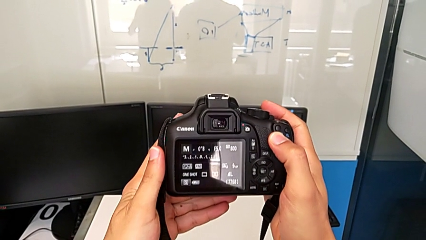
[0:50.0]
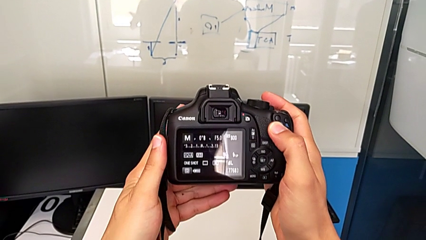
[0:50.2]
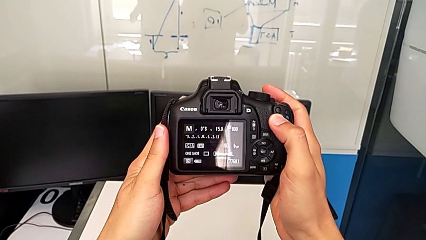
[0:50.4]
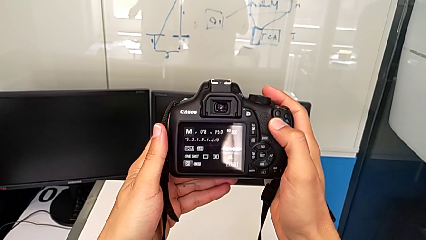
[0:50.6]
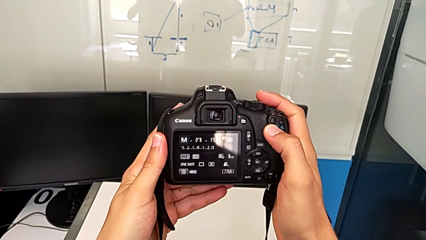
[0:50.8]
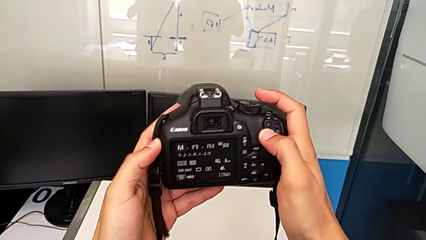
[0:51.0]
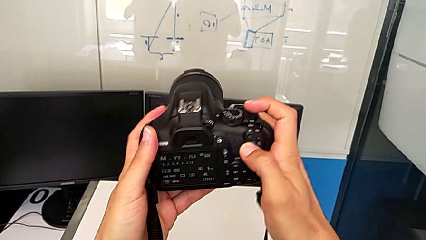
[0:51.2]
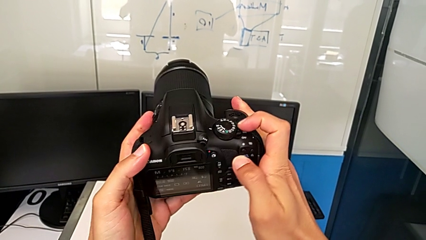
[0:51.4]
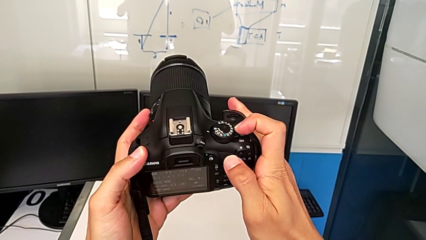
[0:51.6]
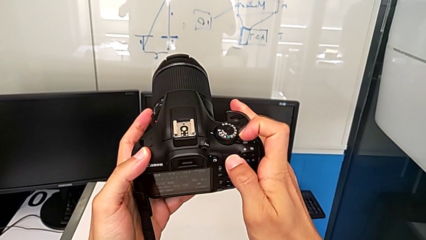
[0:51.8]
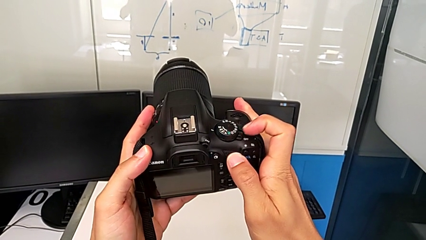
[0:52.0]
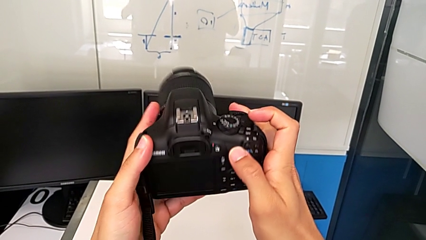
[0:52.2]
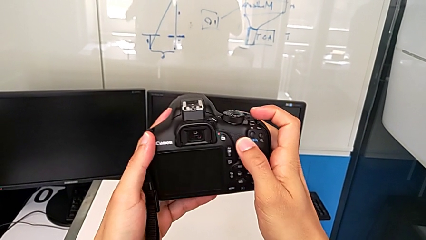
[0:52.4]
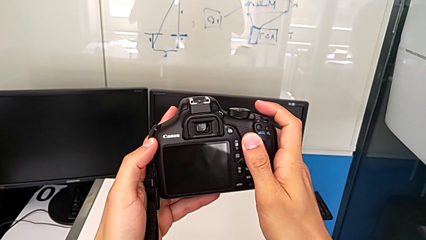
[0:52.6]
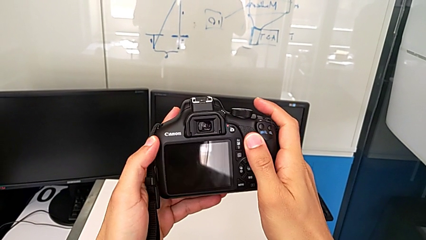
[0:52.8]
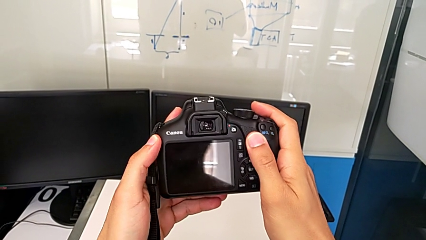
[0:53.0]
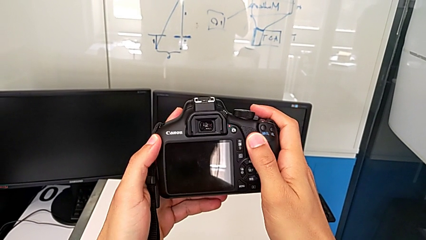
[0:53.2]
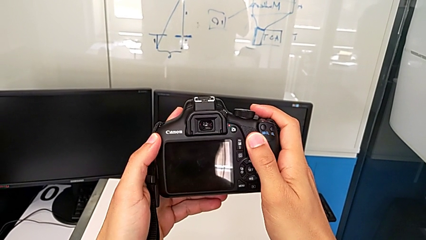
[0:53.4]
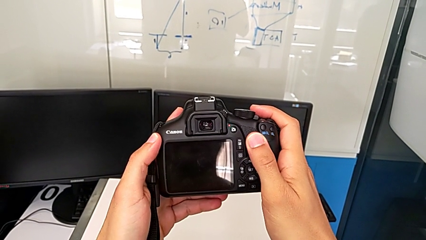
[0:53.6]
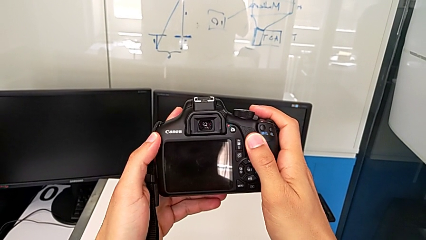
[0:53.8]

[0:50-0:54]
The camera wearer turns off the DSLR. They slide the power button.

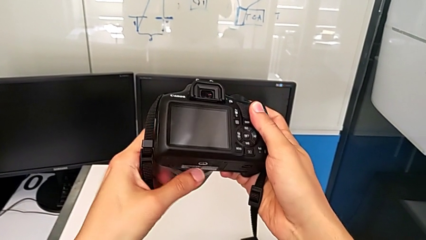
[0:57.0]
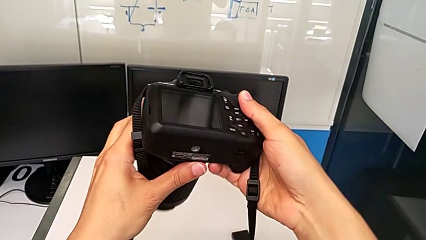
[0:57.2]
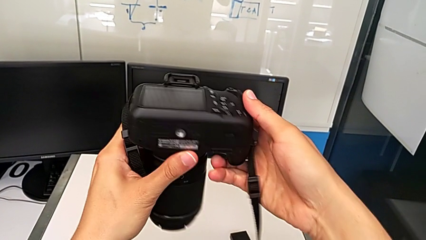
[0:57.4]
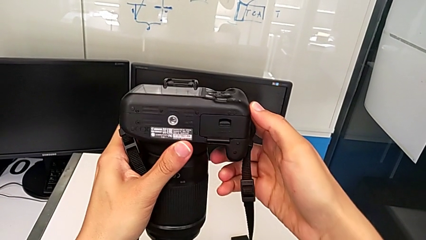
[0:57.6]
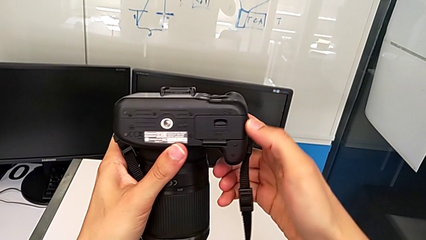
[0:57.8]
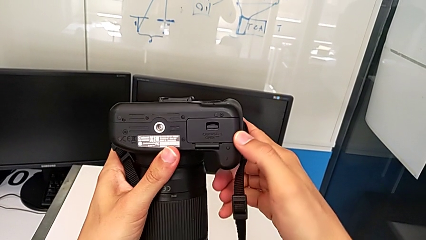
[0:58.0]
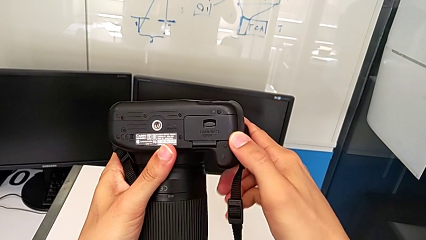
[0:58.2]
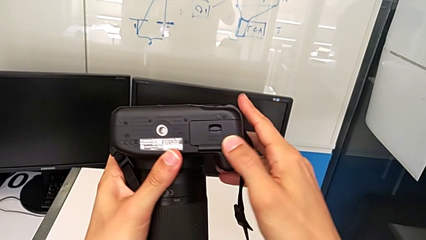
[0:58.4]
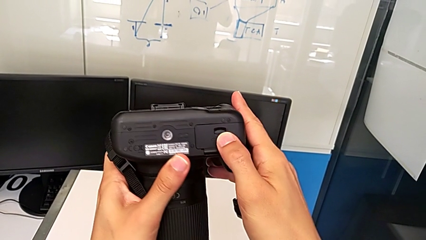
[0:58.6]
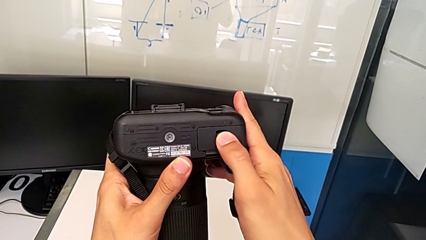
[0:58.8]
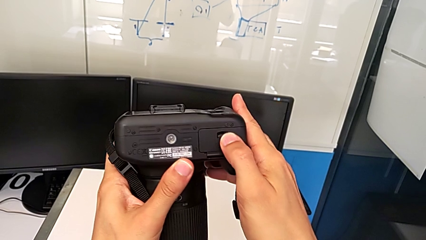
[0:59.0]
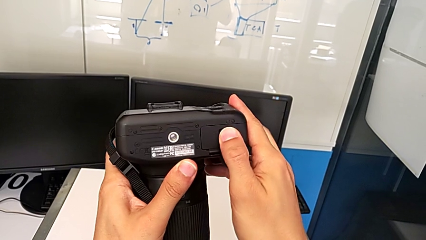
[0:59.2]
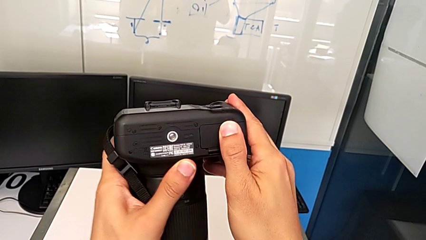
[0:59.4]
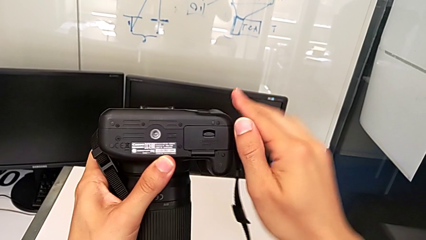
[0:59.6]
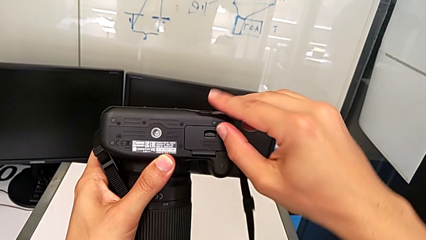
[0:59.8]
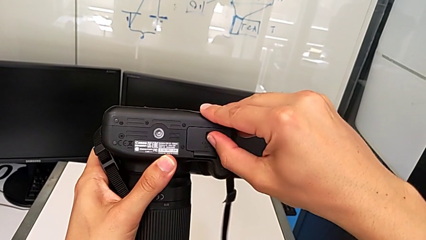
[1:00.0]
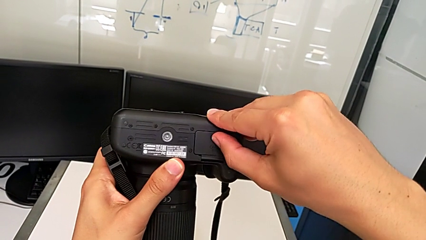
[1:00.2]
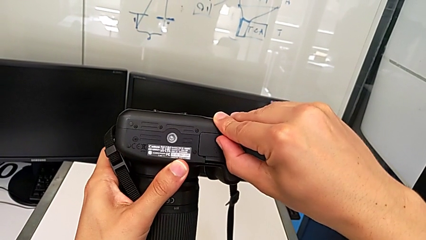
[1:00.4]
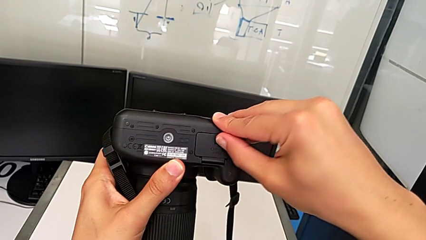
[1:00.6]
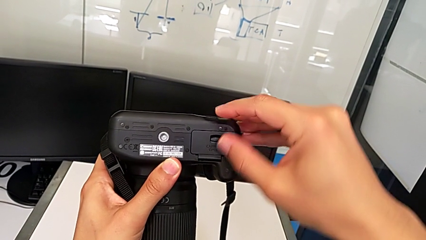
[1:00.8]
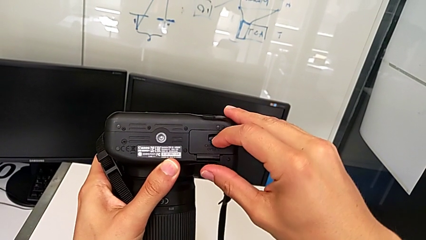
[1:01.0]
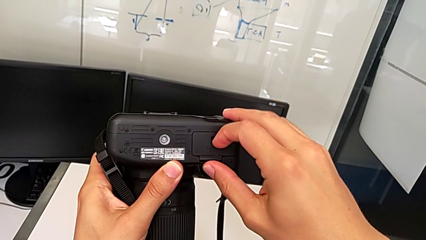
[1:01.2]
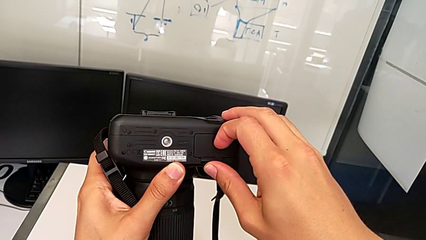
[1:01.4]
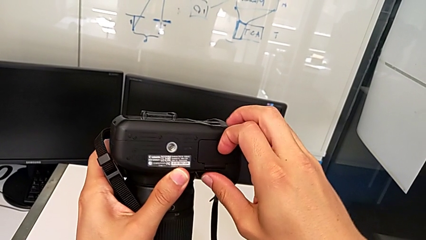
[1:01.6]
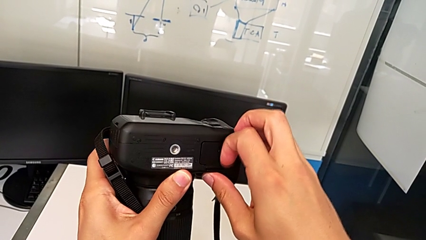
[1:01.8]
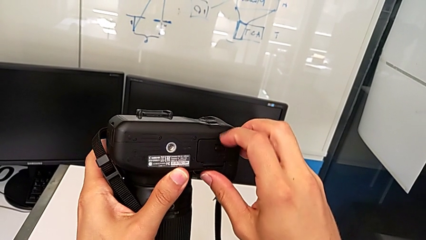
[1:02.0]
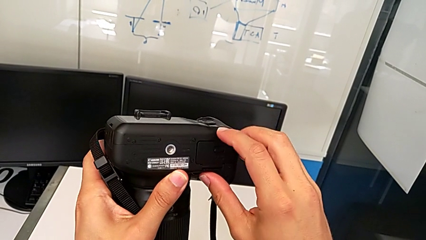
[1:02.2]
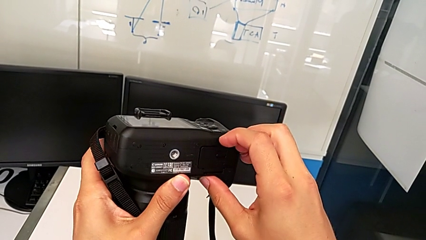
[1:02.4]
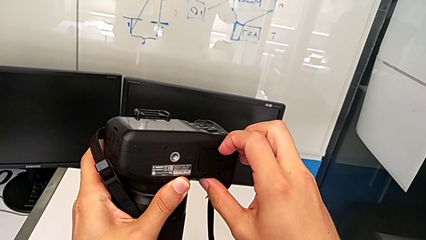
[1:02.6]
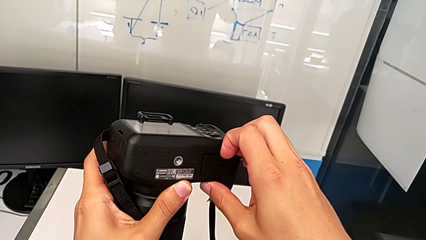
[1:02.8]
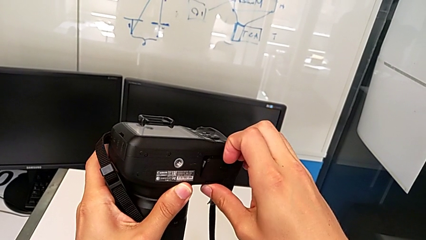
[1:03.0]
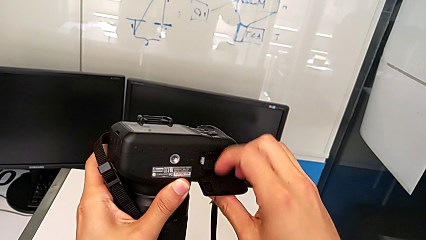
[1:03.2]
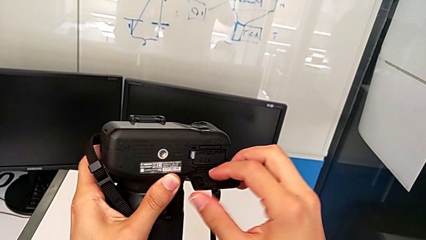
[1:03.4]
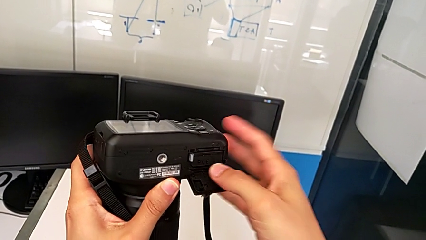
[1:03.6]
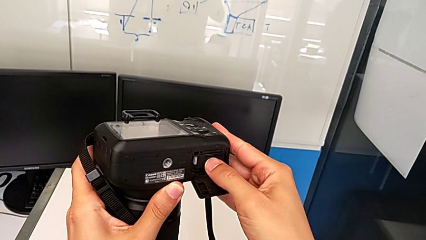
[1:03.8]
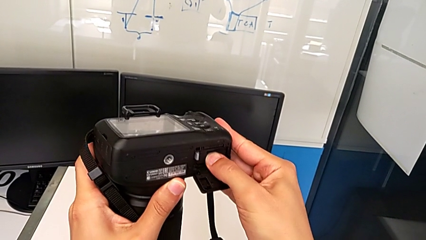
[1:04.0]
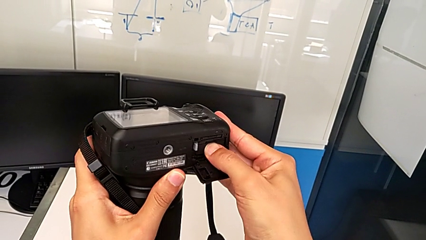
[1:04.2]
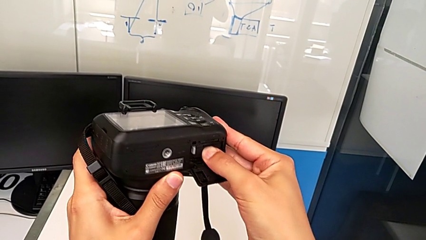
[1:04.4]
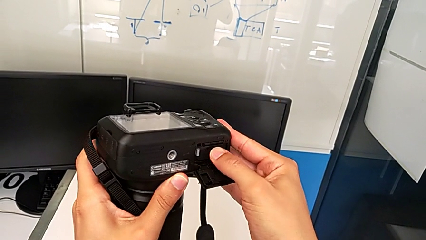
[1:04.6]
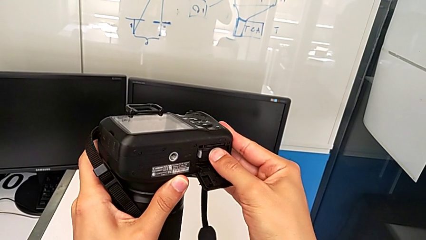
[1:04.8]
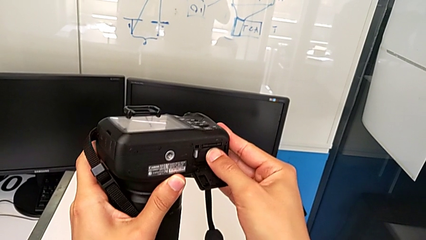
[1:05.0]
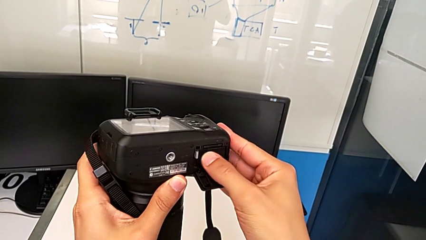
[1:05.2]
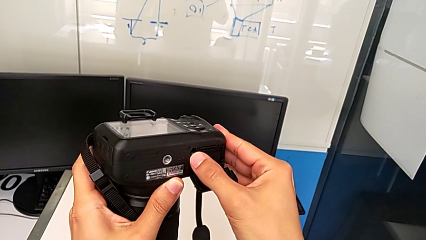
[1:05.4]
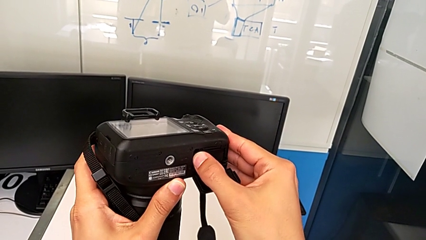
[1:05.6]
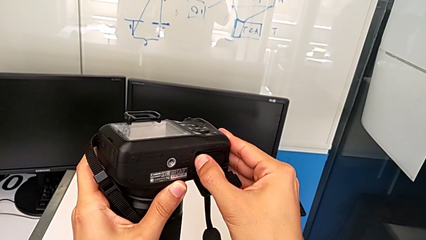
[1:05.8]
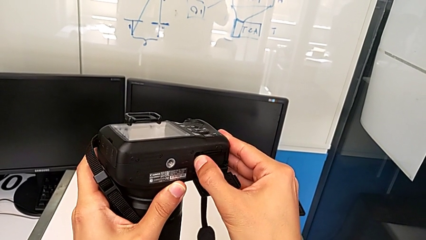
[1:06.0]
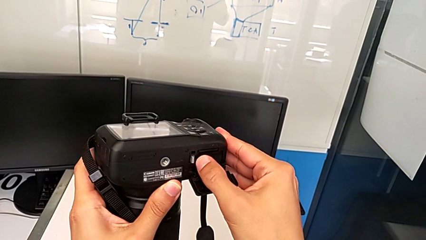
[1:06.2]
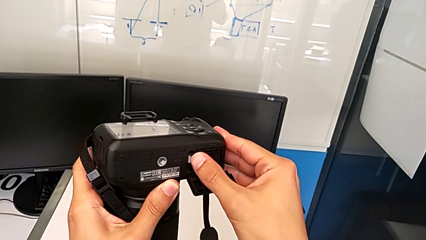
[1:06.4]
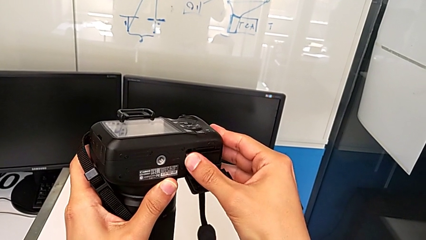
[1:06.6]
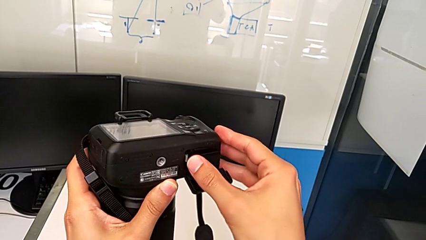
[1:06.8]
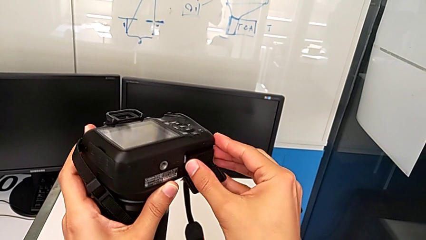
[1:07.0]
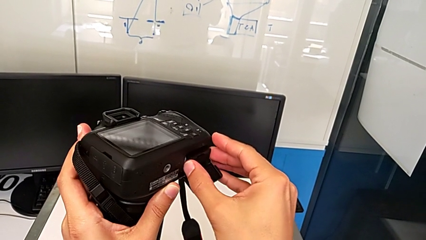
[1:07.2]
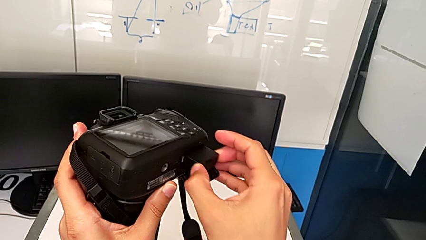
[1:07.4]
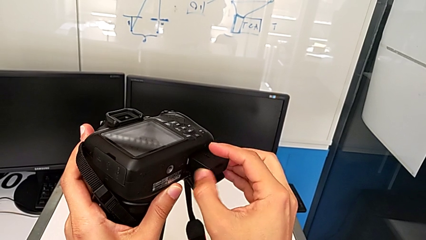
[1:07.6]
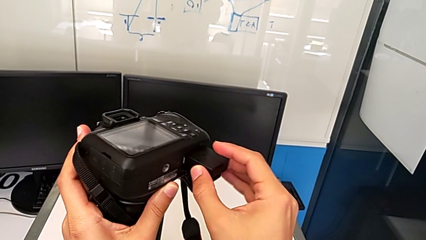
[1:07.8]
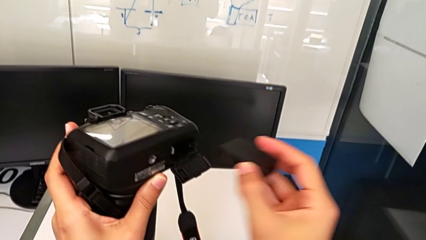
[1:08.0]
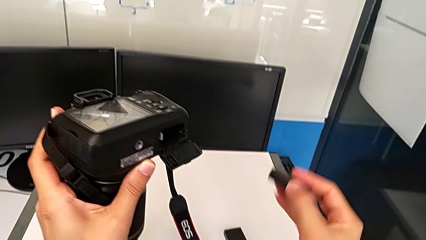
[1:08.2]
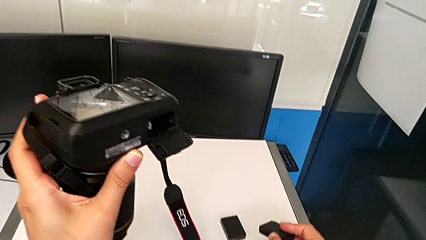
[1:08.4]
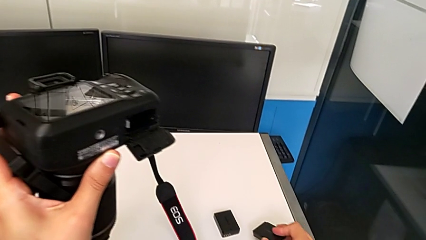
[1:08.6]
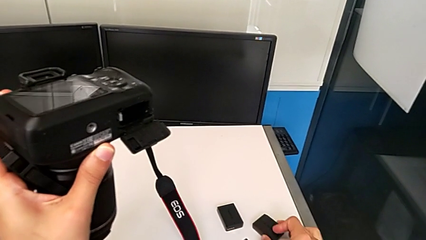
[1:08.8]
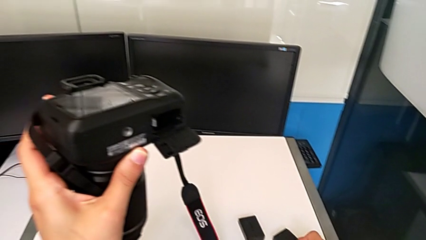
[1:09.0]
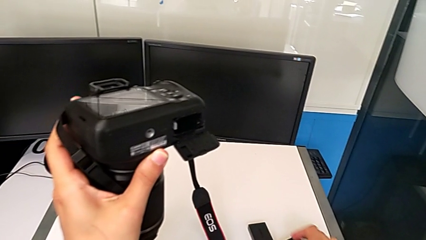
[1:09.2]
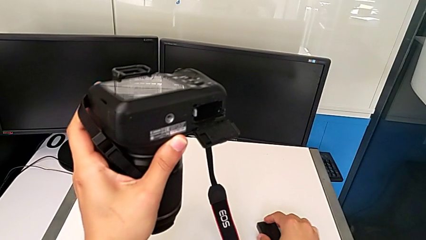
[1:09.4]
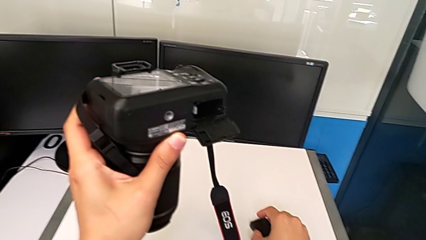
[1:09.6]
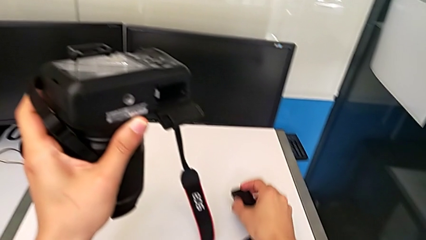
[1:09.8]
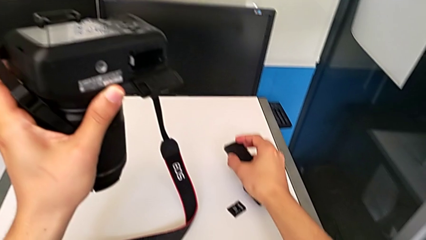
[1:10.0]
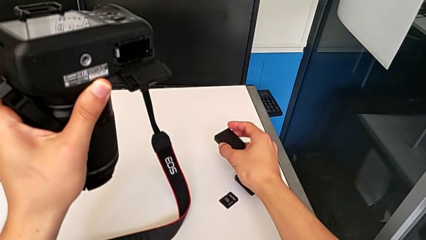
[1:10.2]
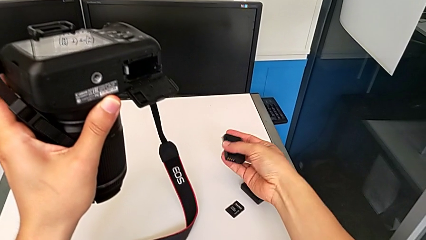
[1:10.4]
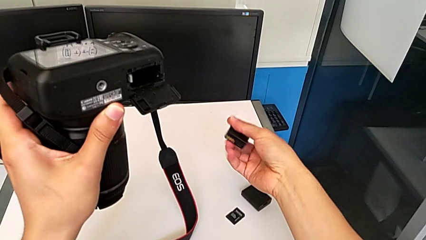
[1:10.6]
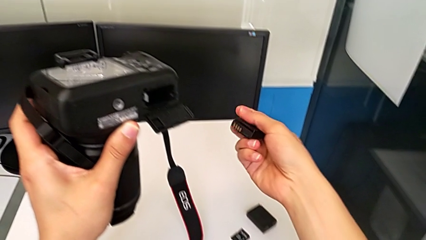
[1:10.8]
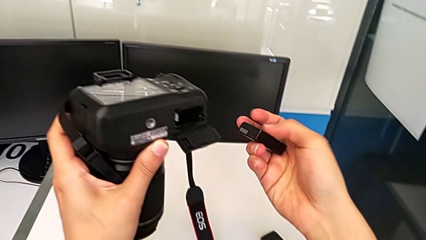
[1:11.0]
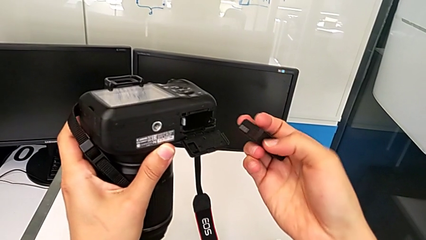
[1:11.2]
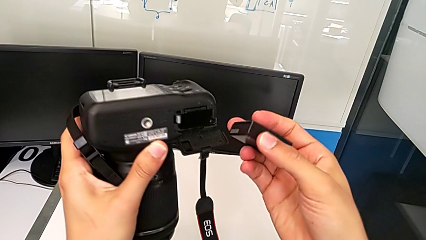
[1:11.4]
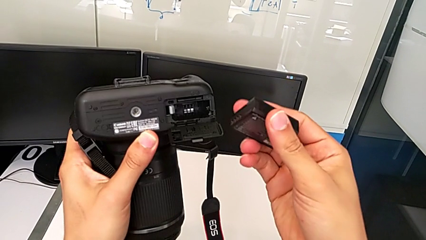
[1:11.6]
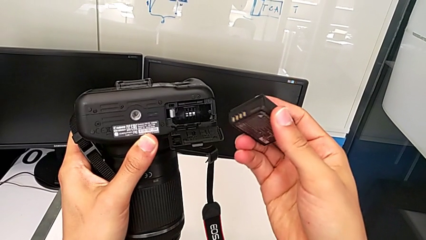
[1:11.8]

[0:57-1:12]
The camera wearer is exchanging the battery of the DSLR. They rotate the DSLR, pull the battery door, open it, wrongly press the battery, couldn't extract the battery, press the battery lock, withdraw the battery, place it and lift the new battery.
